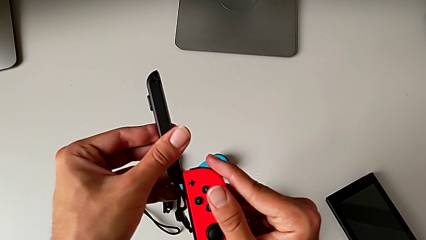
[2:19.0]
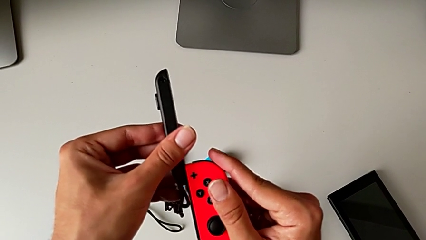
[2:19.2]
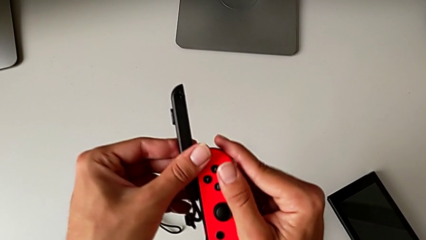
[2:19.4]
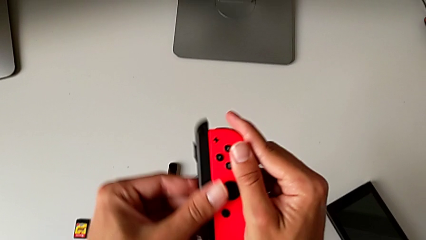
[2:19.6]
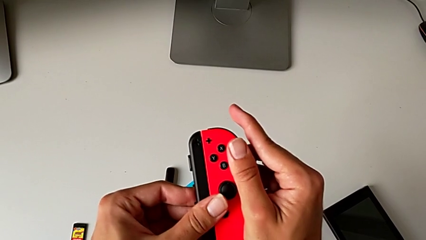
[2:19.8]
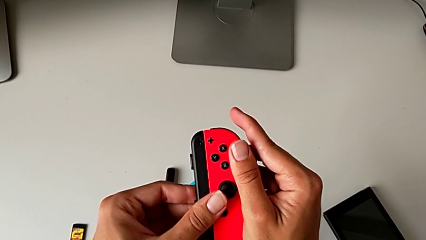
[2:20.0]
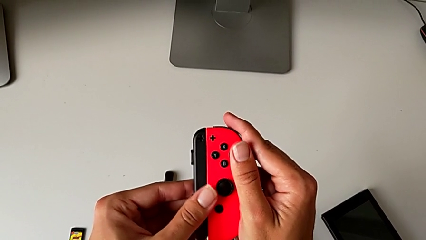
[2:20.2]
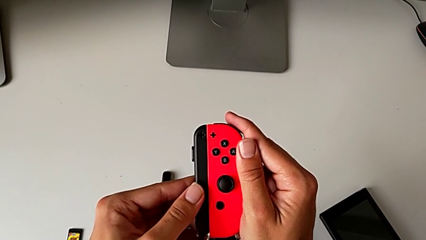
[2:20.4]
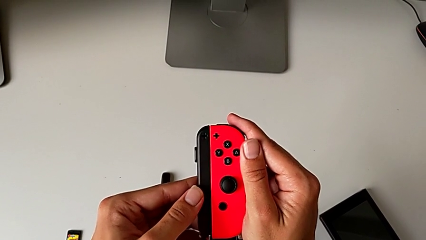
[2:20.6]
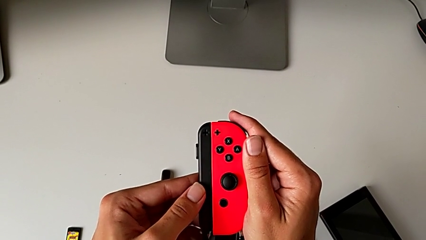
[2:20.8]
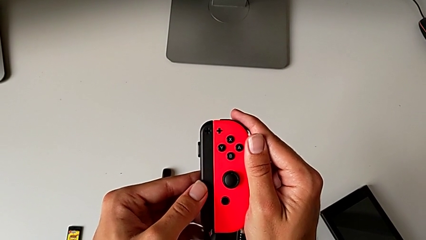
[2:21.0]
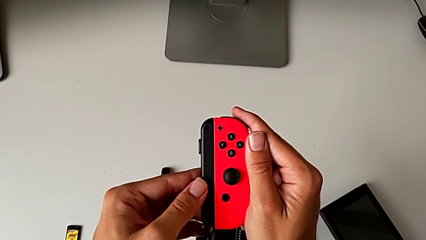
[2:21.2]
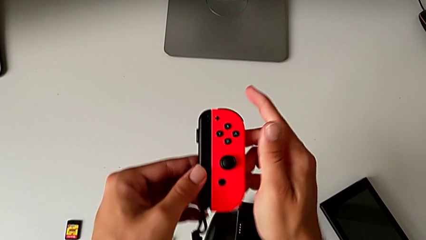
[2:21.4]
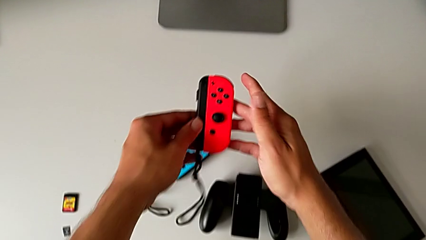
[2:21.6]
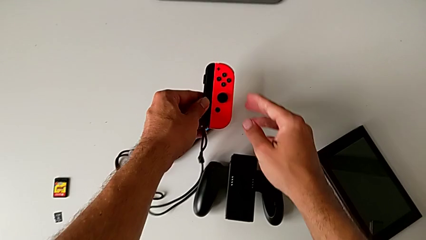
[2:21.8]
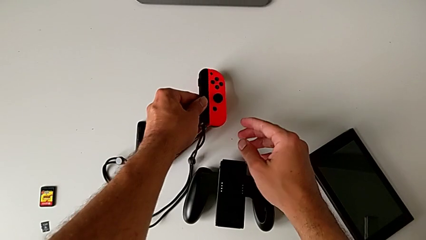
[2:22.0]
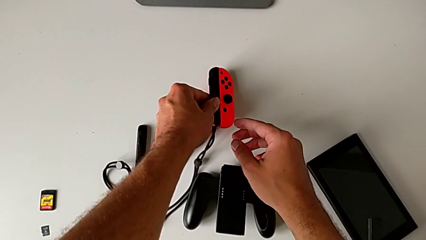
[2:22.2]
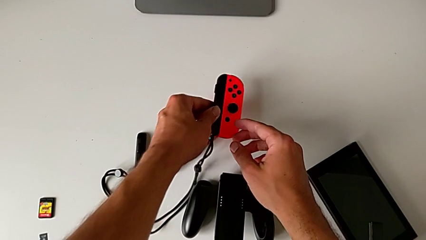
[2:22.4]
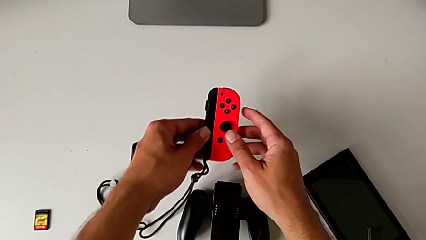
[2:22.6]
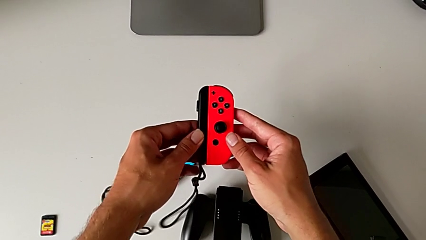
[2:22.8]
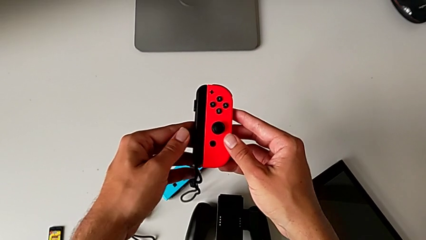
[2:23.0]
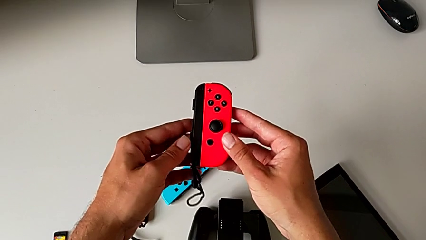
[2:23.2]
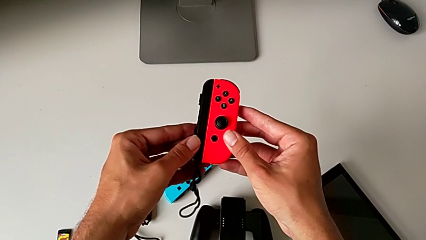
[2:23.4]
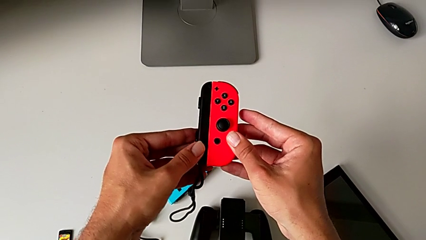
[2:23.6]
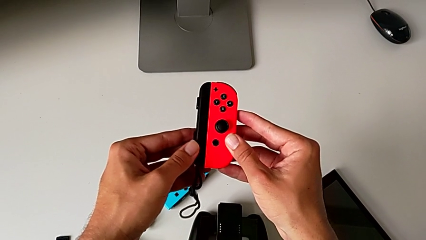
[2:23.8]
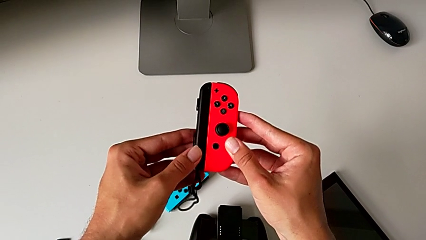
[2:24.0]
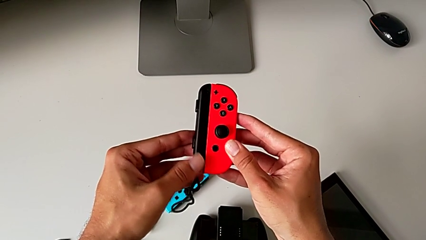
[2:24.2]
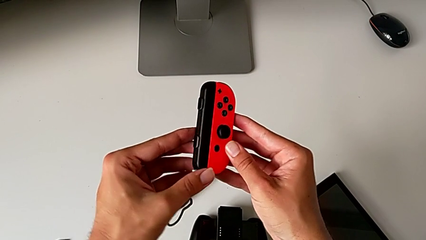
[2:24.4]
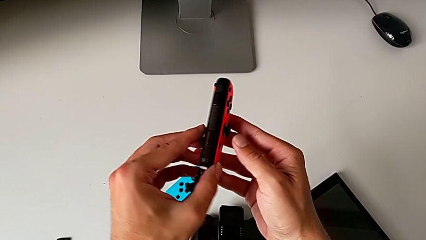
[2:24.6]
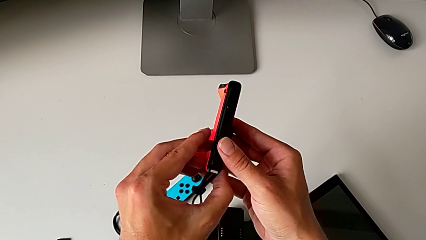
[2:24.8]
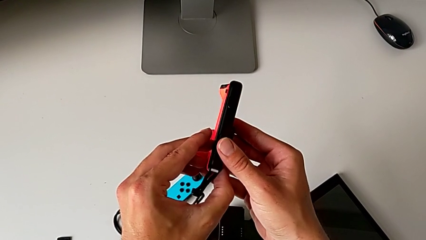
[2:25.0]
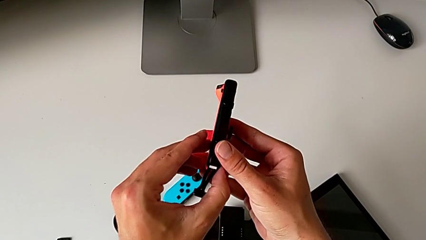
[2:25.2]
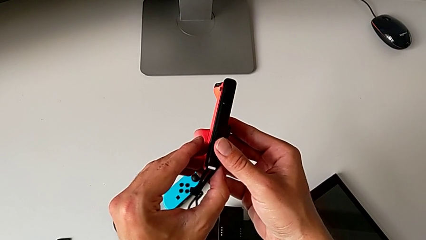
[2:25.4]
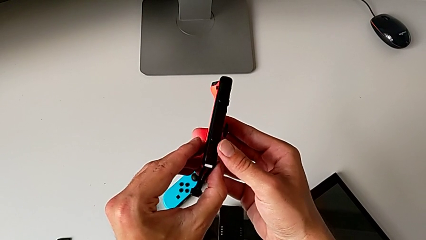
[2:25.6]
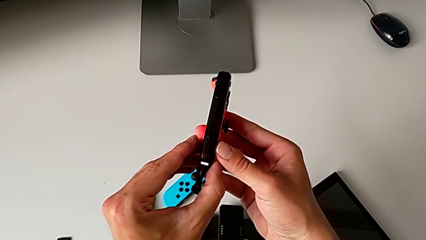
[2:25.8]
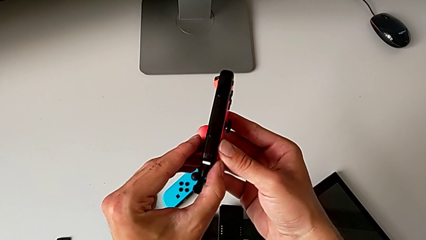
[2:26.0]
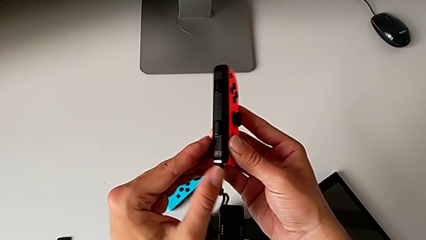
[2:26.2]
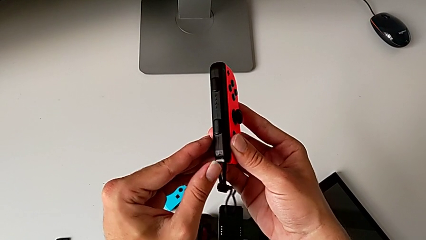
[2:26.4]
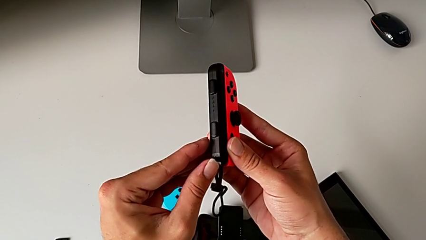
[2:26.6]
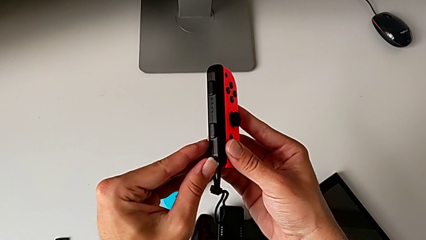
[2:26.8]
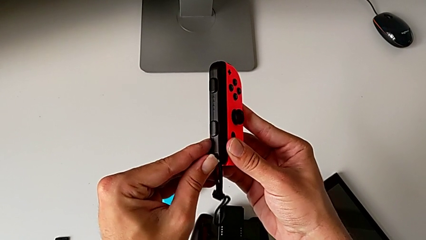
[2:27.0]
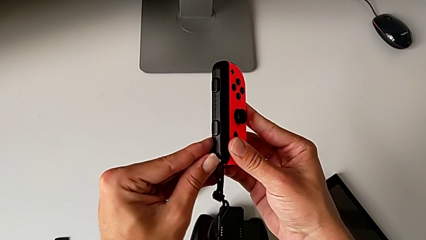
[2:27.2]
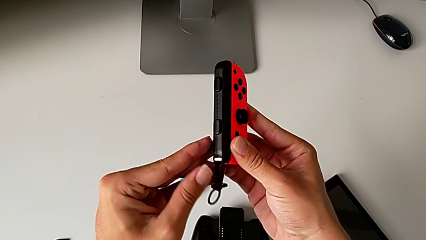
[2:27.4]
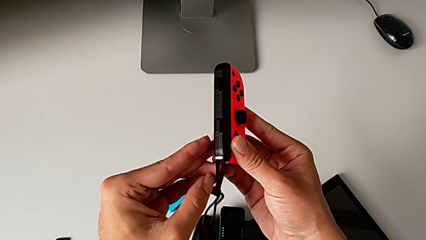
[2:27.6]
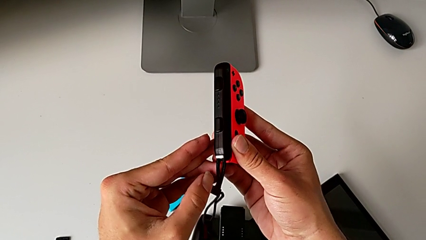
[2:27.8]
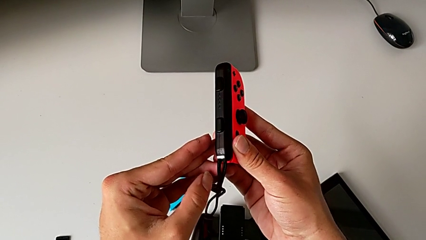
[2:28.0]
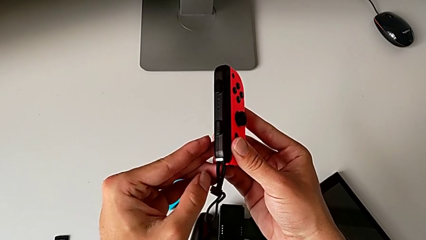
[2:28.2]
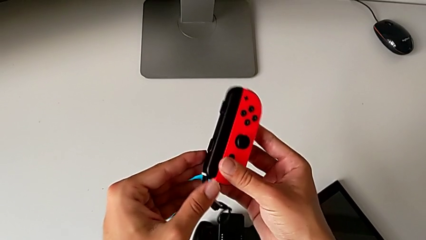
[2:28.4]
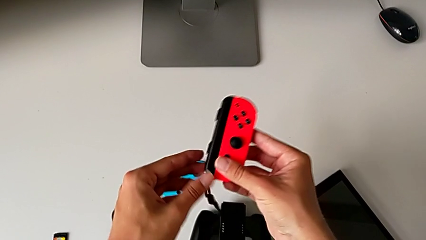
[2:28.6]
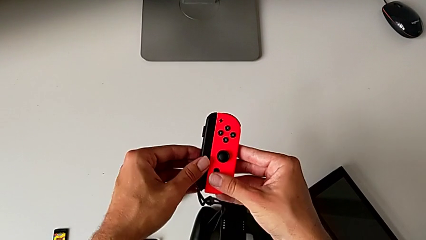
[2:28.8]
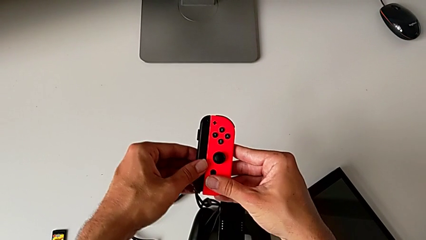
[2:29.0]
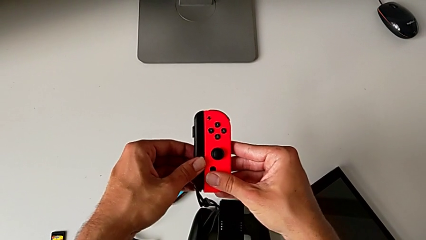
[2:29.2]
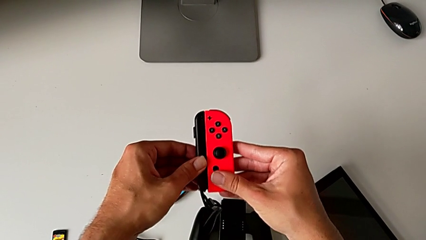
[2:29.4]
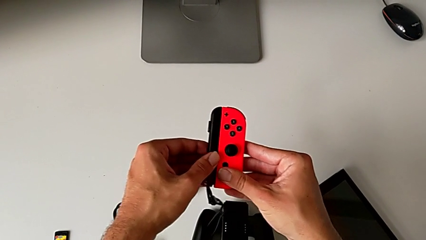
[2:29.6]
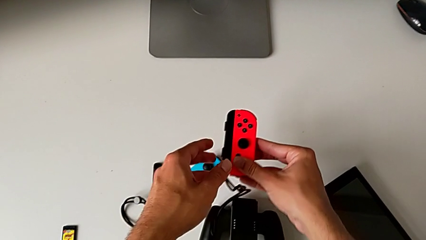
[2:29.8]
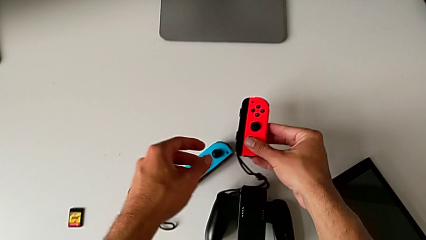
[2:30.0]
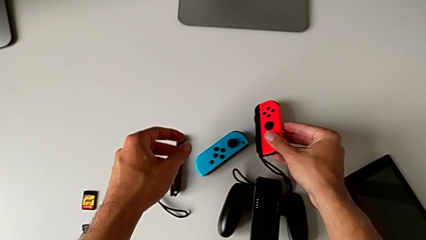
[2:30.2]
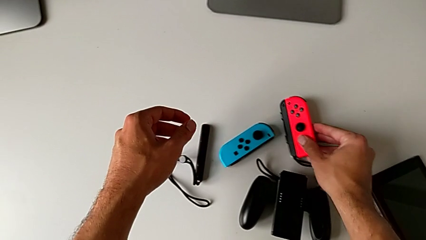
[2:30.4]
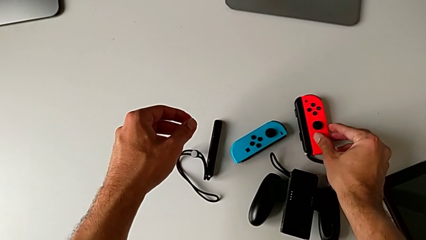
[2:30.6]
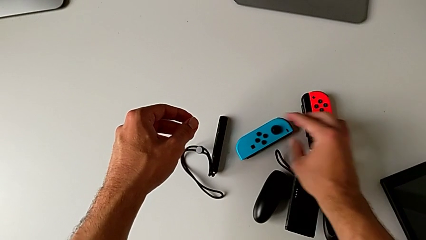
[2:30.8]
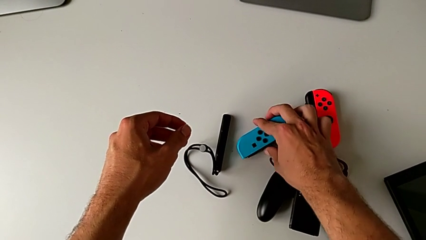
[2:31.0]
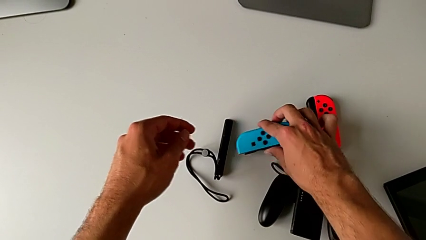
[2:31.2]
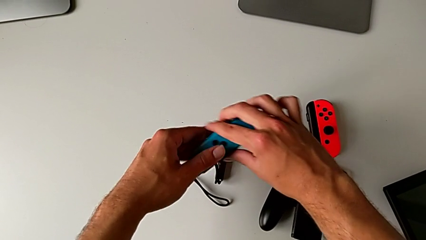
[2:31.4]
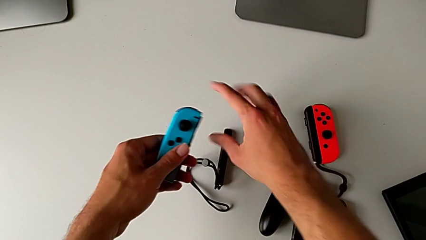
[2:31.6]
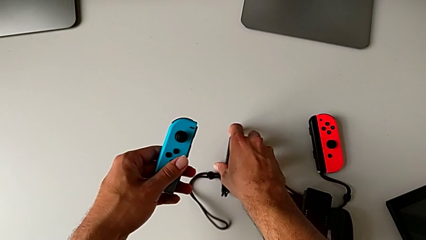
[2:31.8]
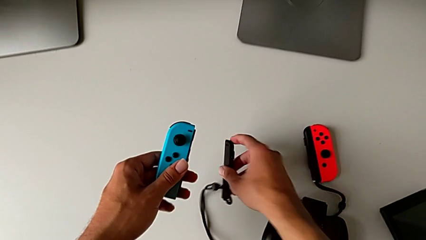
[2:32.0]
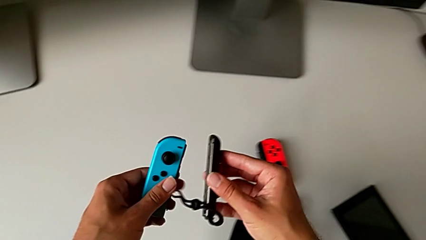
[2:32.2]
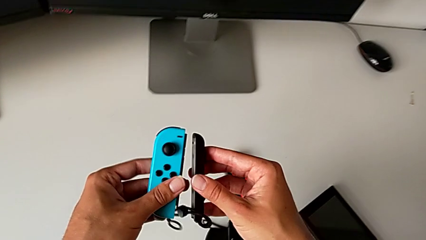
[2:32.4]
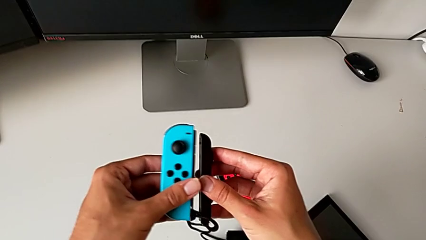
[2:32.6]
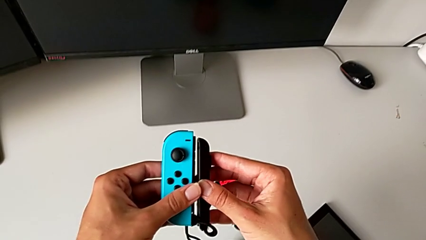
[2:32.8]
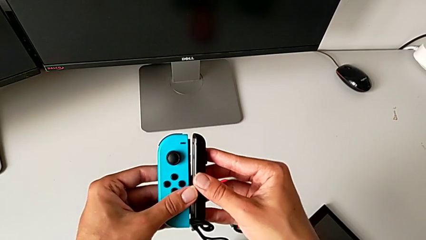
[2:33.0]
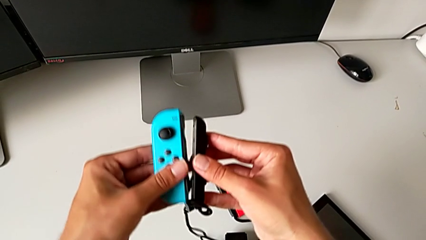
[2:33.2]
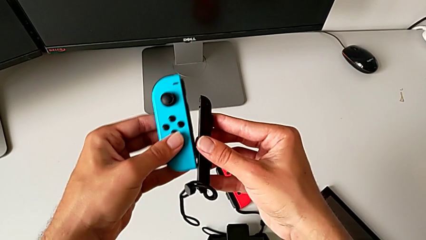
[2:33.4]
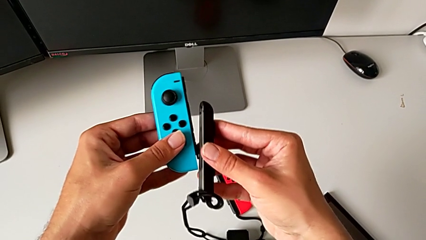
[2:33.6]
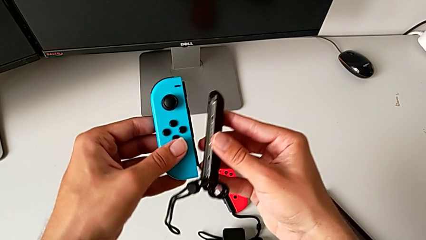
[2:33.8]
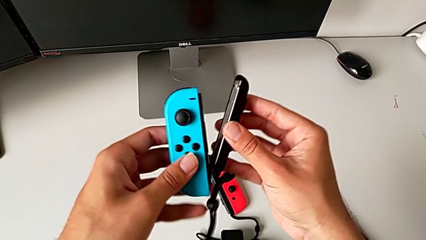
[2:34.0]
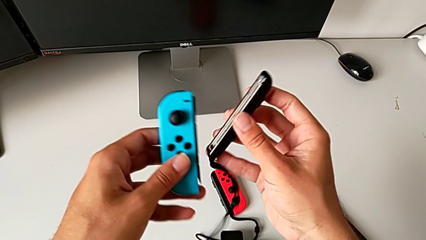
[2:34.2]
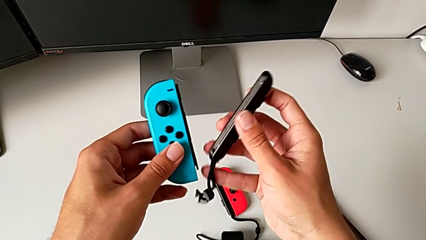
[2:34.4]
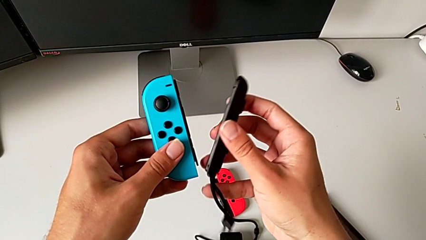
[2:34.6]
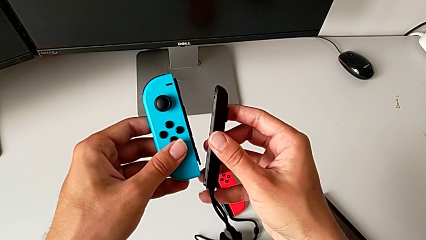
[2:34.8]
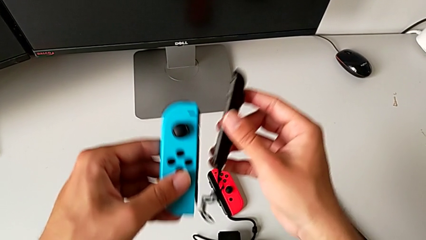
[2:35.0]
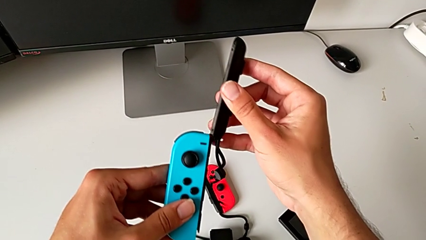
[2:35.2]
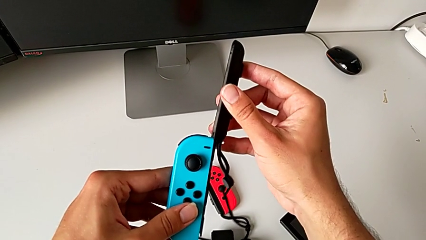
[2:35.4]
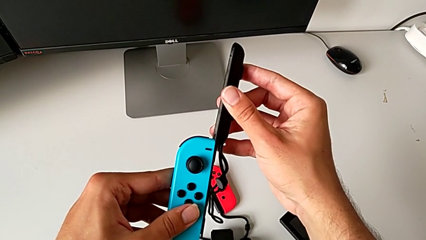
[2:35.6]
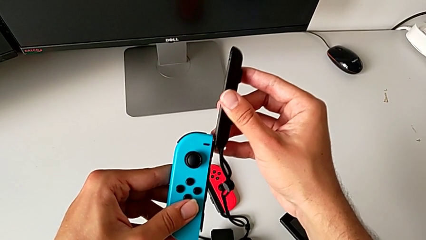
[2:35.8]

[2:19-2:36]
The camera wearer is attaching the red and blue Joy-Con controllers to the Joy-Con straps. They slide the red Joy-Con controller, touch the red Nintendo Switch with the left hand, lift the red Joy-Con controller with the left hand, flip it, press the white Joy-Con strap lock, inspect the Joy-Con controller and place the red Joy-Con controller. They grab the blue Joy-Con controller with the right hand, grab the Joy-Con strap with the left hand, lift it, approach the Joy-Con strap lock, lift the Joy-Con strap with the right hand and begin to insert the blue Joy-Con strap with the right hand.
